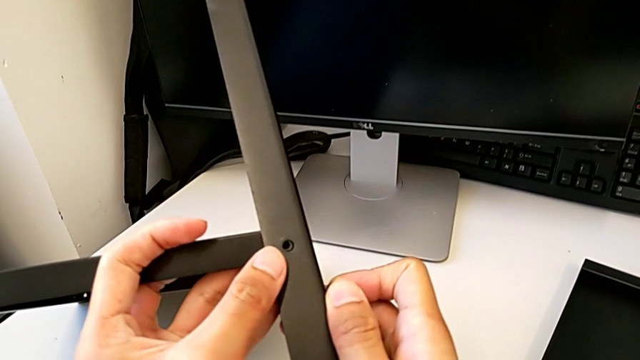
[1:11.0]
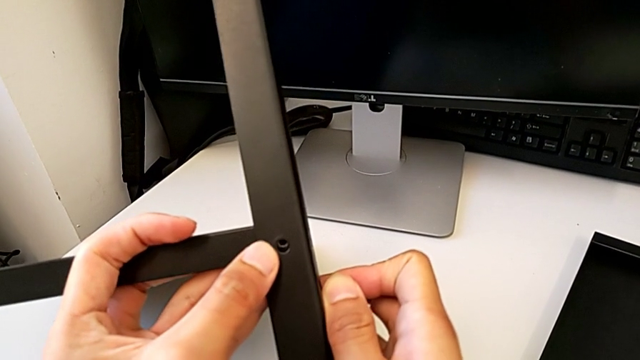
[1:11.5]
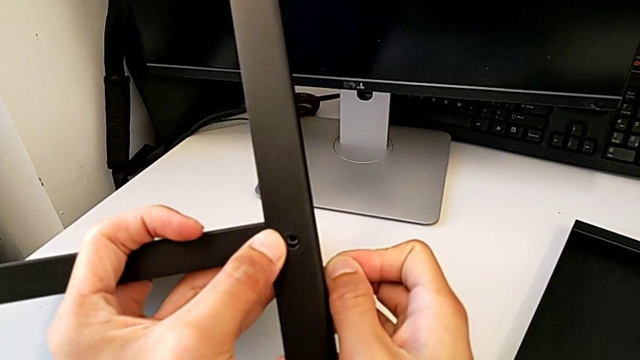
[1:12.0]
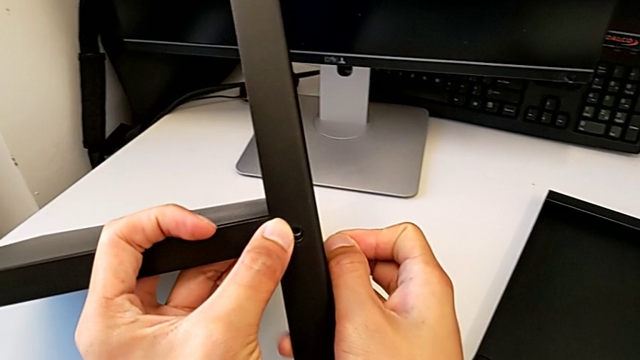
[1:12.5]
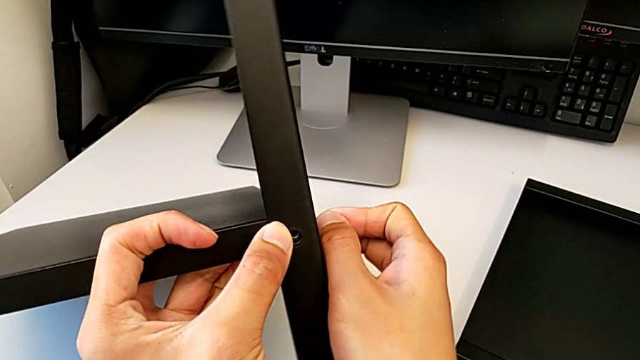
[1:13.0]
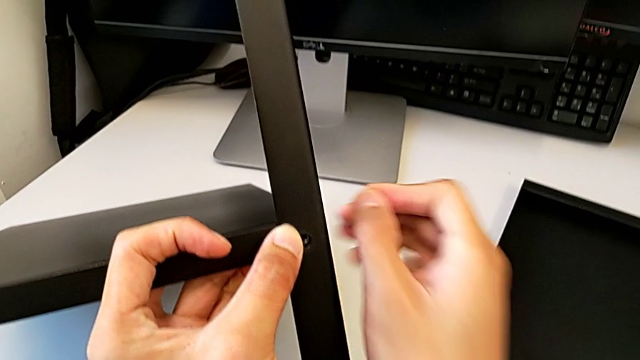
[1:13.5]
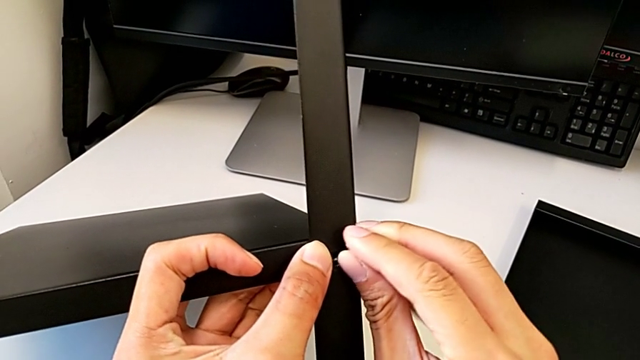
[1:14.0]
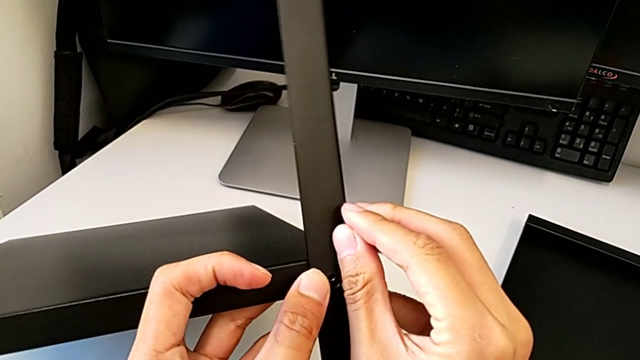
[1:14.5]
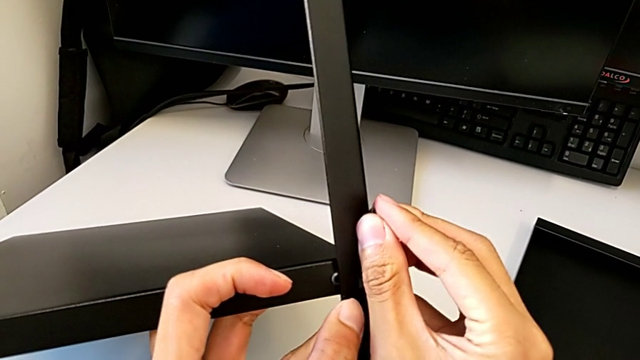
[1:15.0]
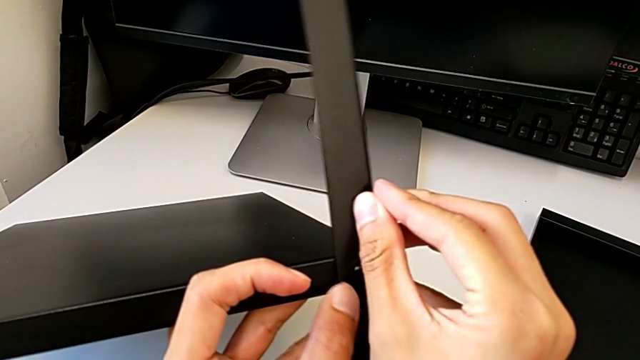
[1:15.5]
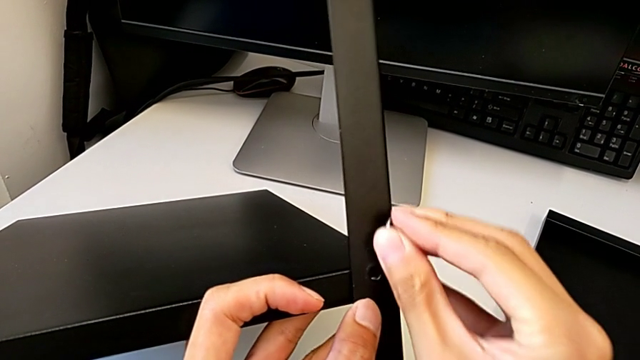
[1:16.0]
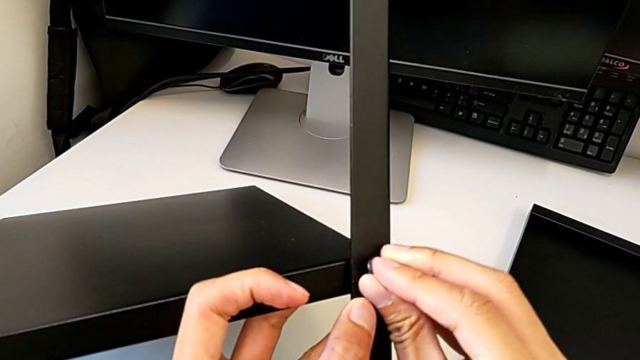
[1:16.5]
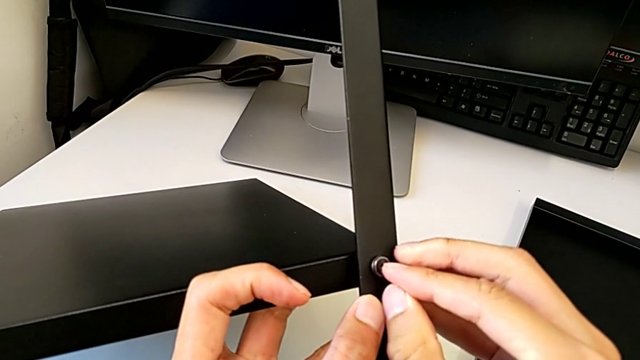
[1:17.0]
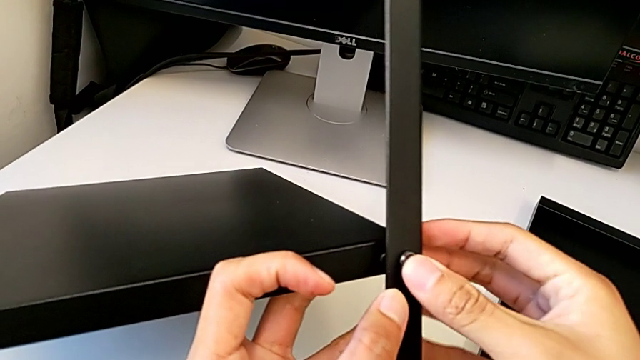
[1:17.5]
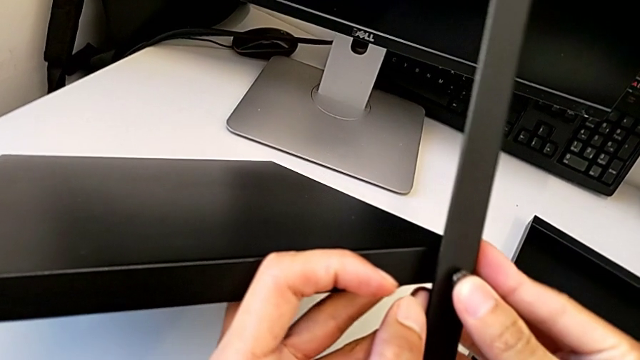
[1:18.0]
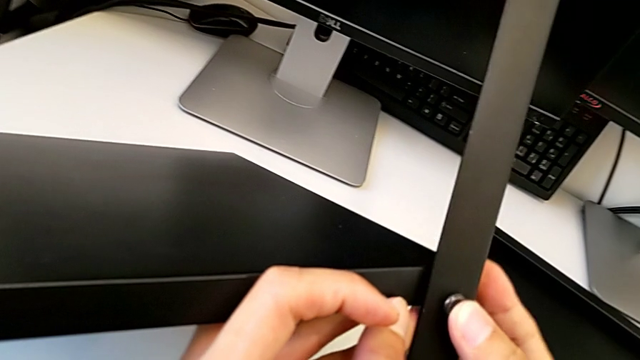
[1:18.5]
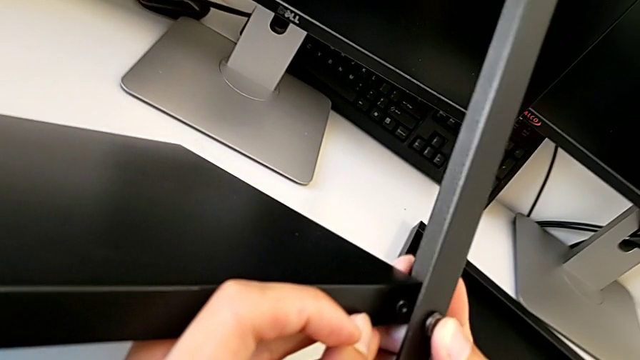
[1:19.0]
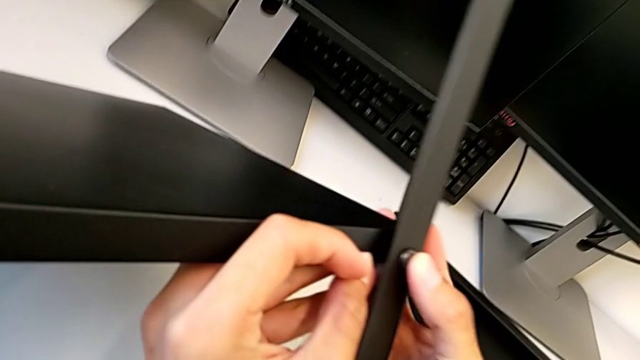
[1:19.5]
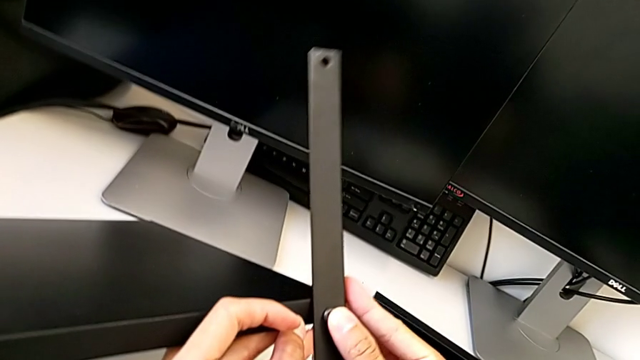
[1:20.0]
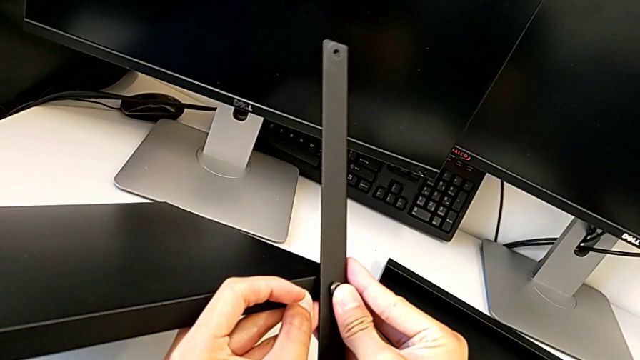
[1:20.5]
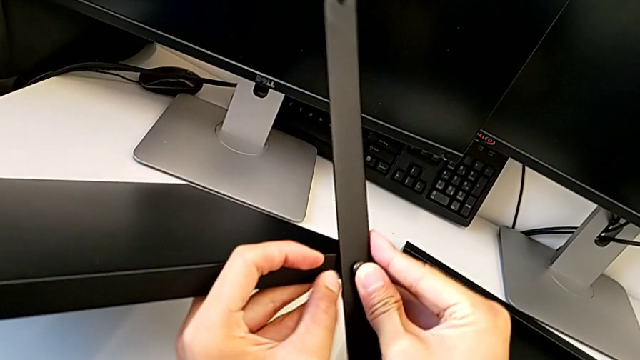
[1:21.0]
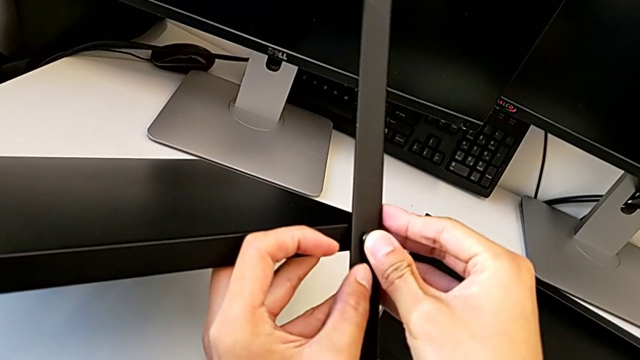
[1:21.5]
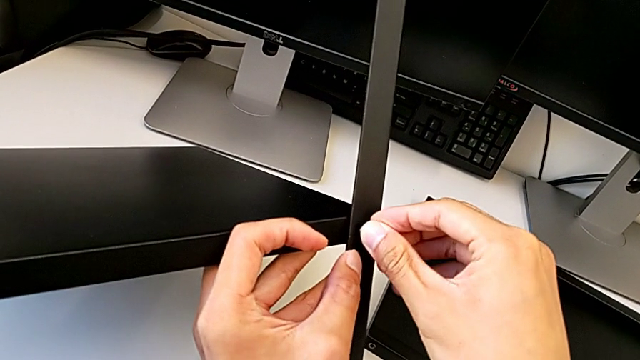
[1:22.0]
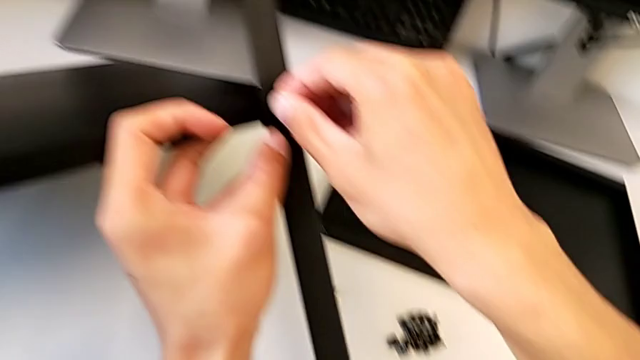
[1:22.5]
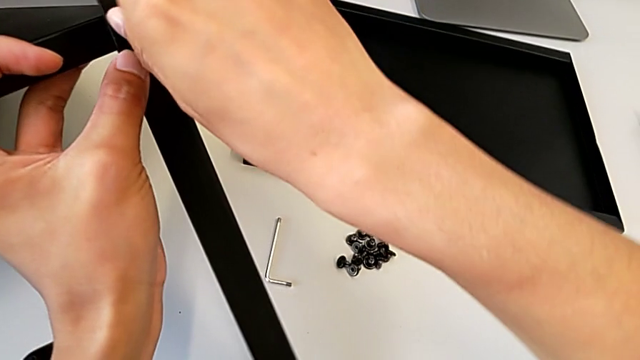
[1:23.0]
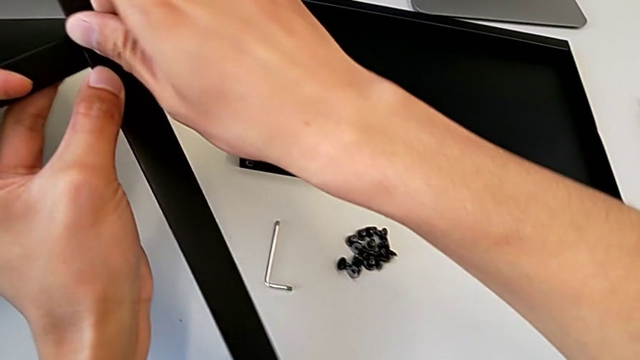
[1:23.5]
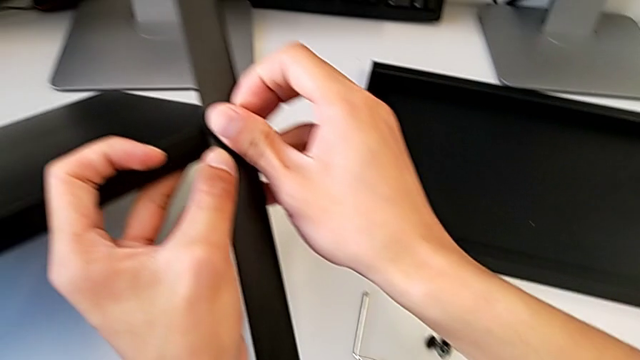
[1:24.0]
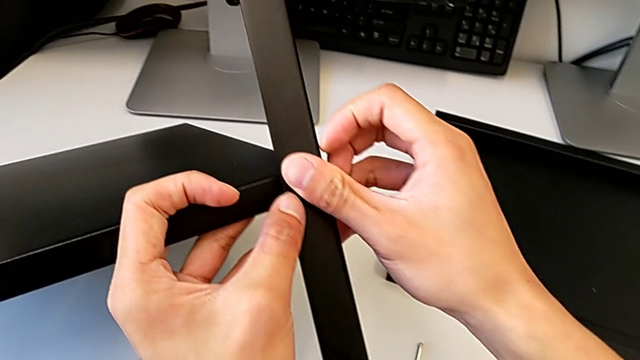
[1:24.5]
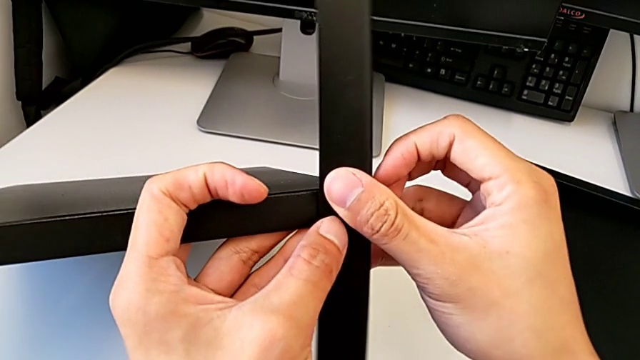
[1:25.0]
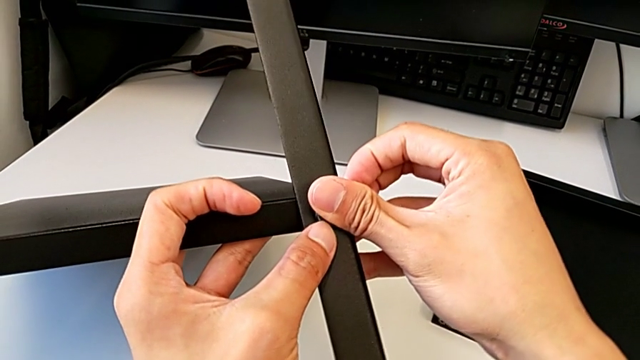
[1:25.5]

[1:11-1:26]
The camera wearer is assembling the first leg with the shelf of the table. They keep assembling the leg.

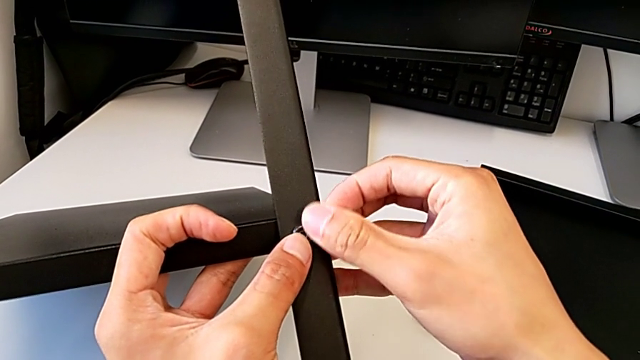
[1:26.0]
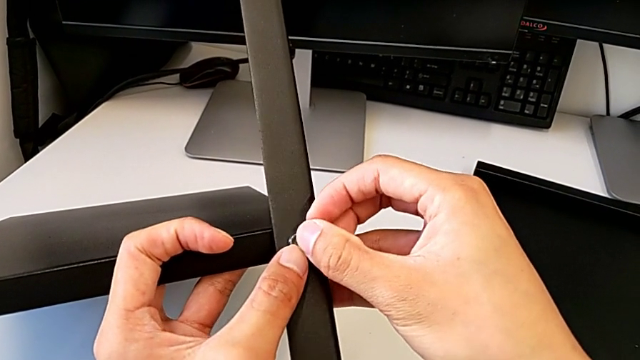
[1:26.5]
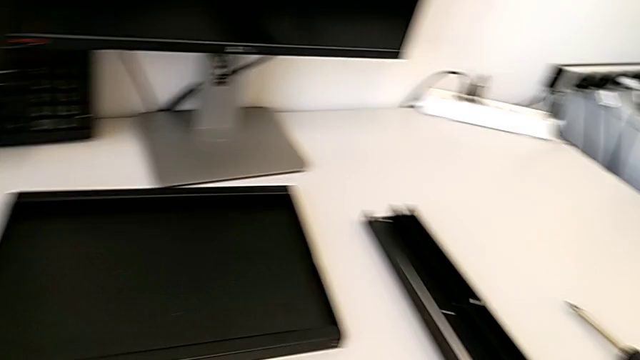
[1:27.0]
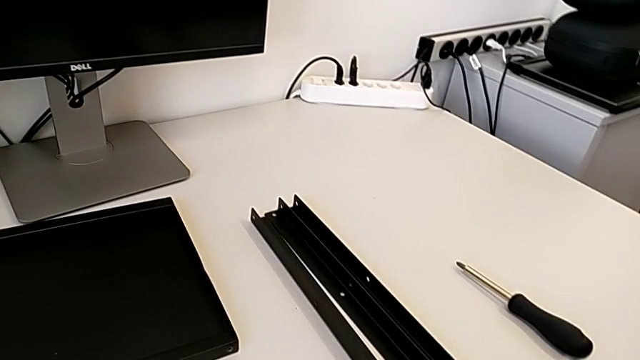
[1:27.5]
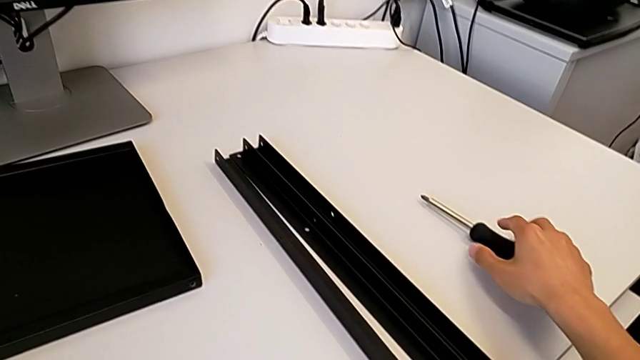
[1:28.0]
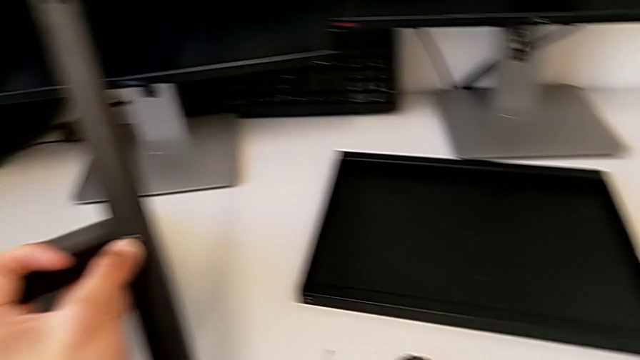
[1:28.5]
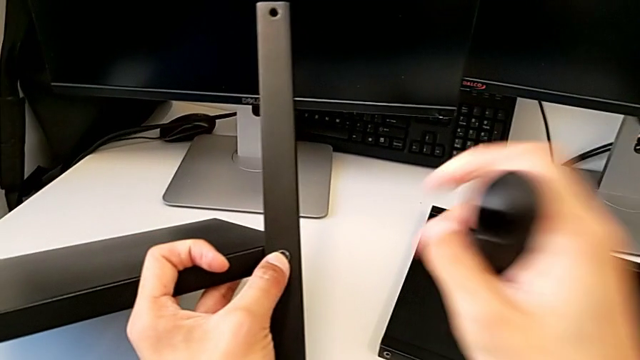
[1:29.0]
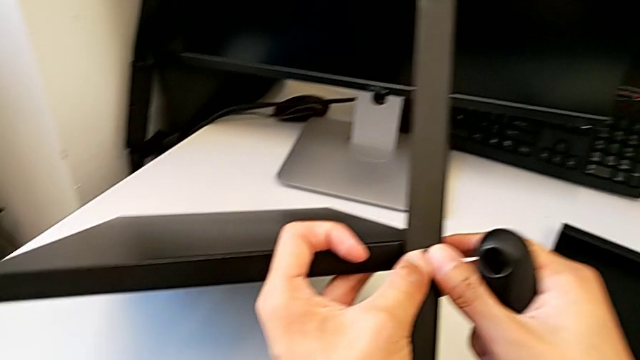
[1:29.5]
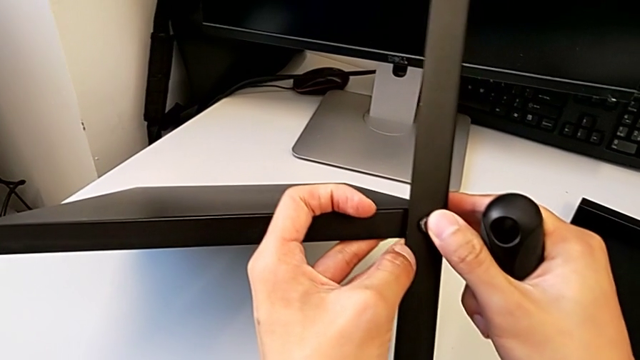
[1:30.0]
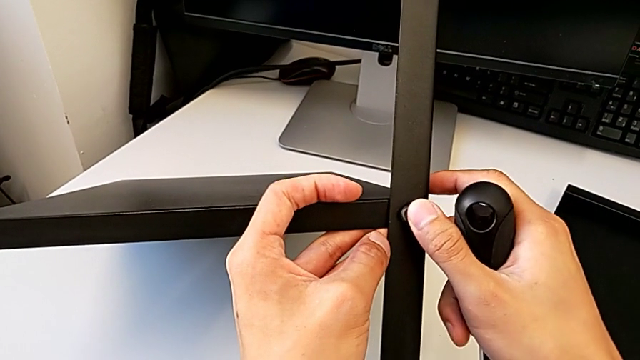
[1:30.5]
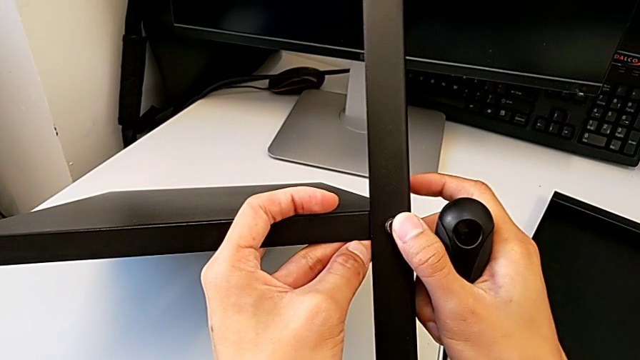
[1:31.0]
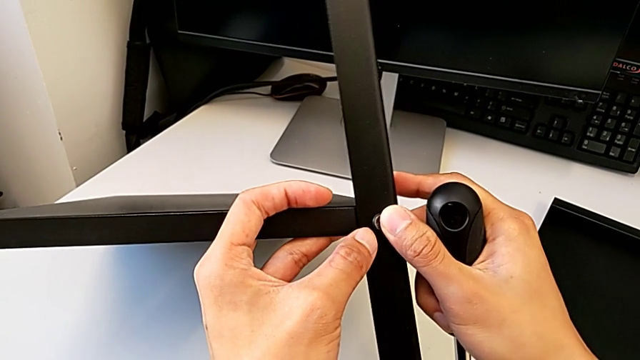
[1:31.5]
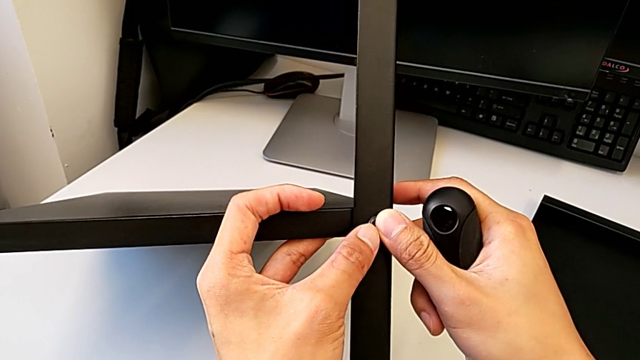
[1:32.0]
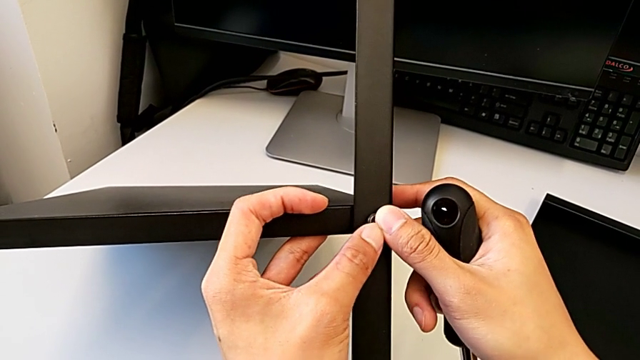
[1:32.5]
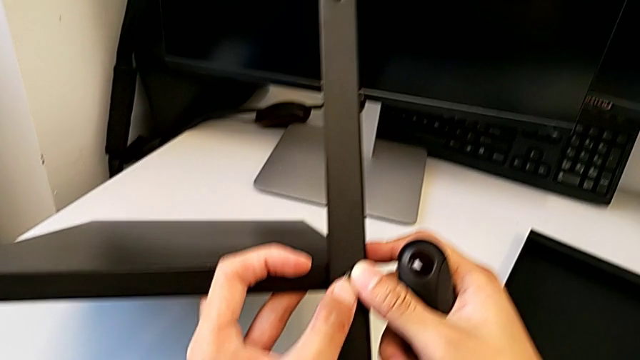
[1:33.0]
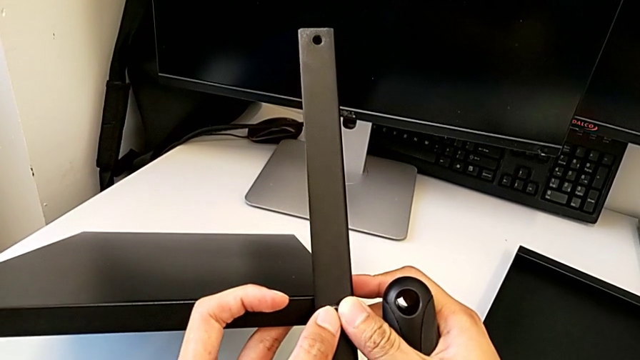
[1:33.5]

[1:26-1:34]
The camera wearer is assembling the first leg with the shelf of the table. They approach the screwdriver, lift it and assemble the leg.
